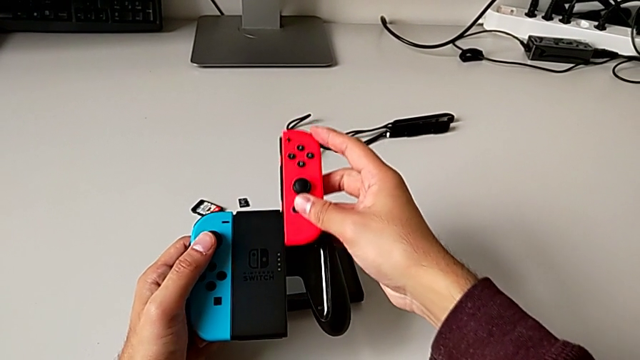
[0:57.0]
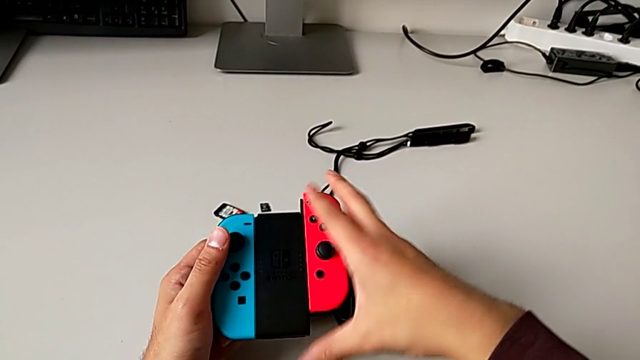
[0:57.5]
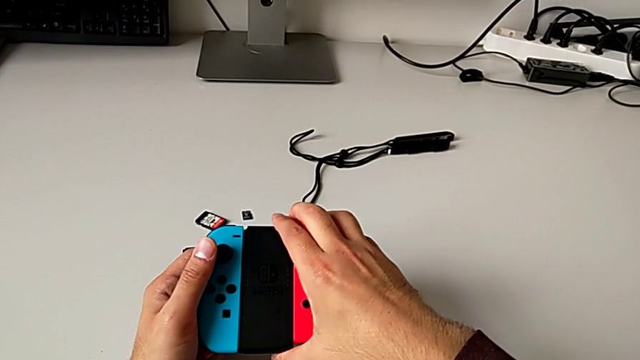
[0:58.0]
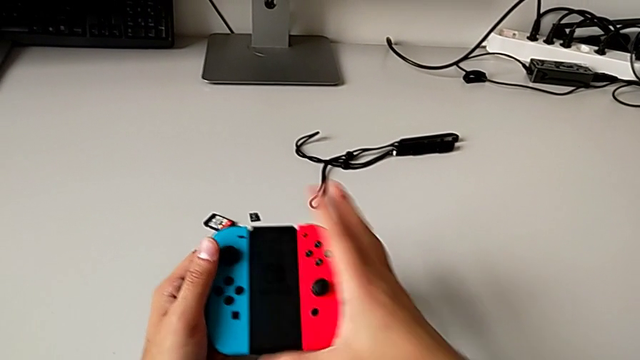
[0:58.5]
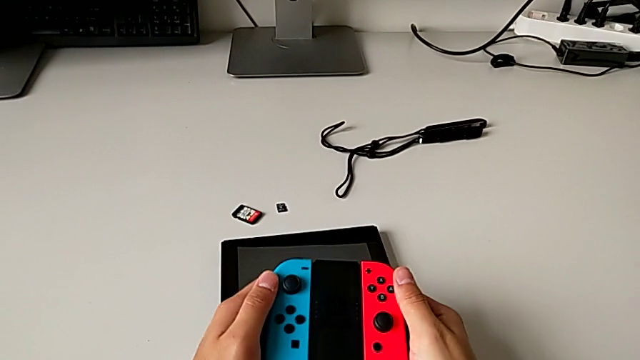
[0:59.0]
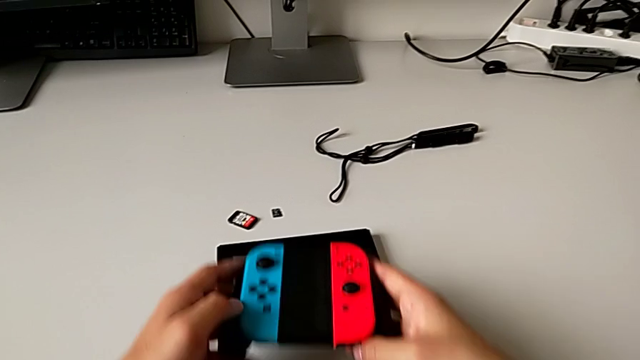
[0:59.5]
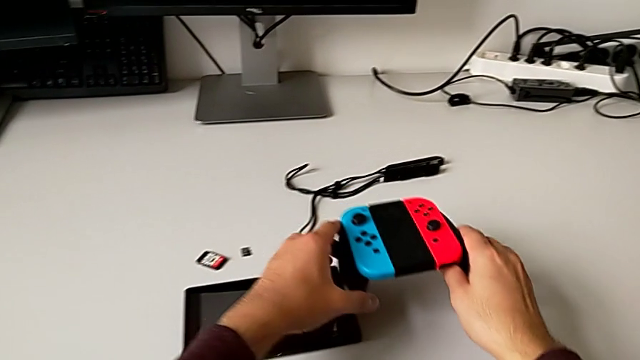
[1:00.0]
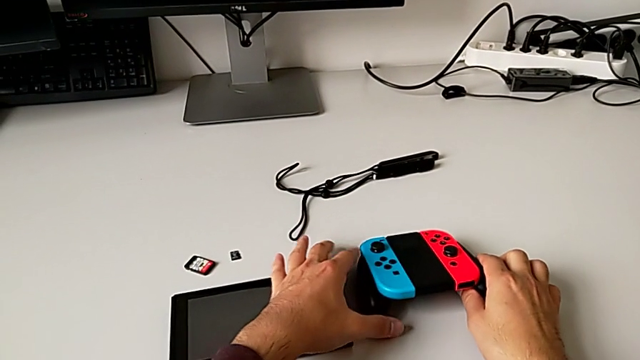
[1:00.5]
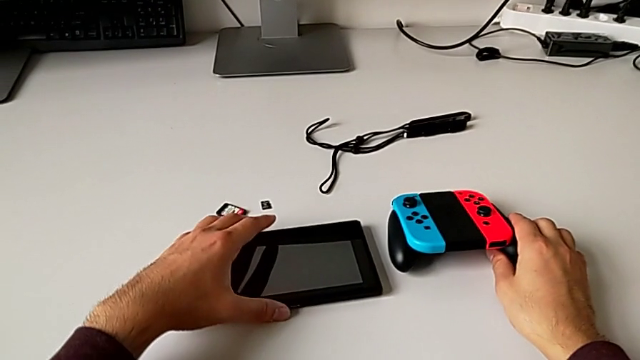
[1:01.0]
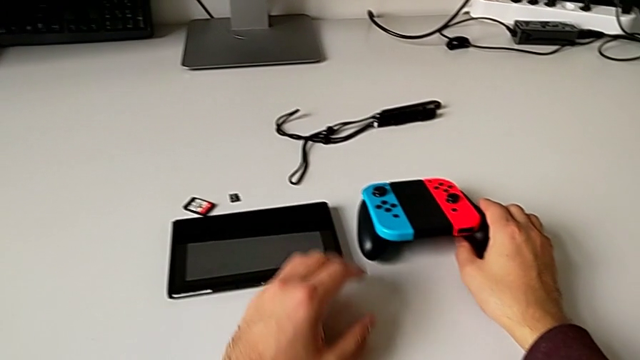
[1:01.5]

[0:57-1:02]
The camera wearer is assembling the blue and red Joy-Con controllers into the comfort grip. They insert the red Joy-Con controller and place the black handheld grip.

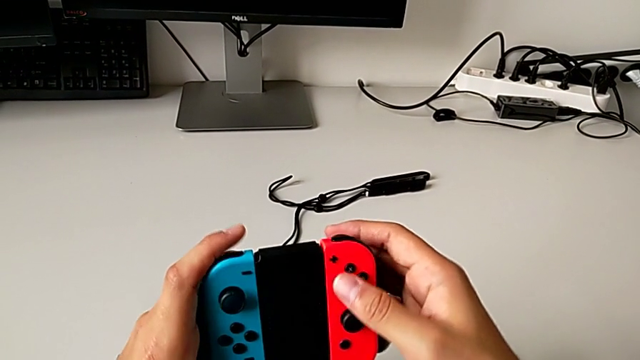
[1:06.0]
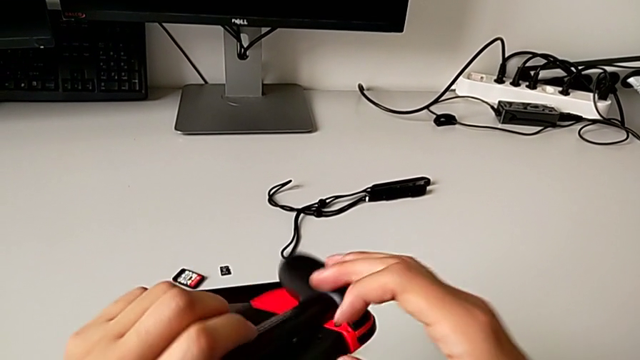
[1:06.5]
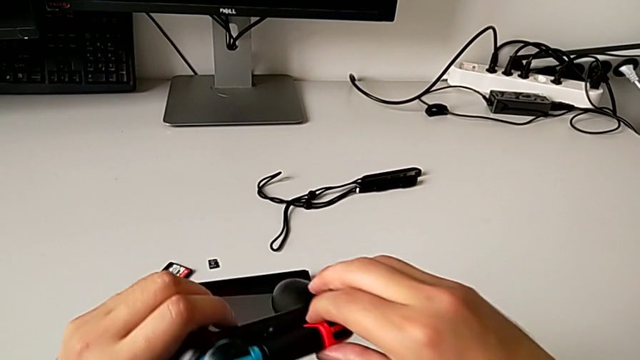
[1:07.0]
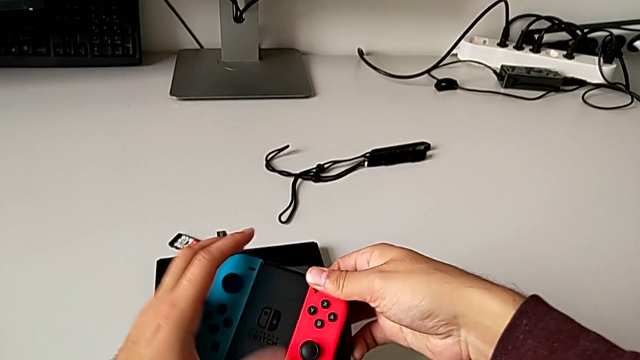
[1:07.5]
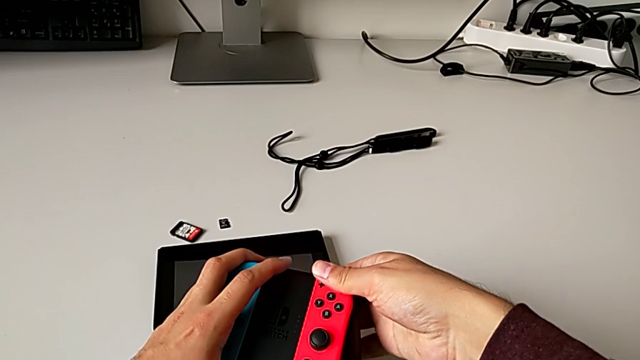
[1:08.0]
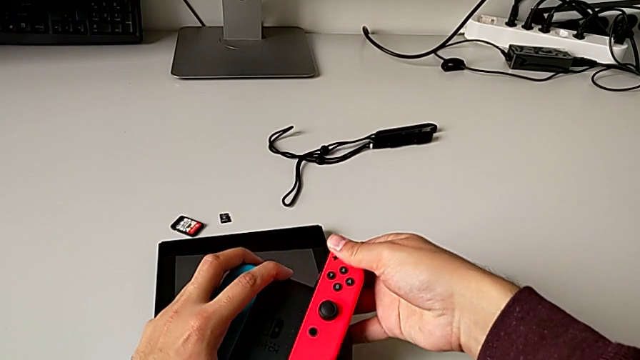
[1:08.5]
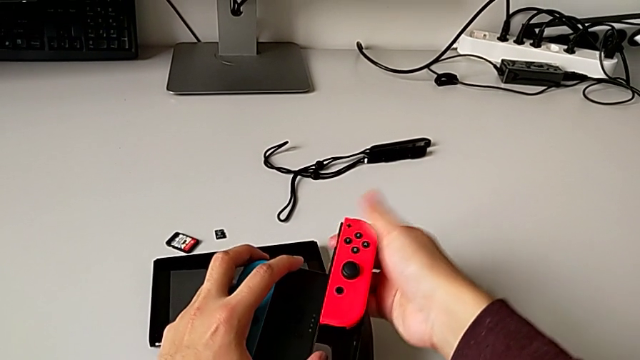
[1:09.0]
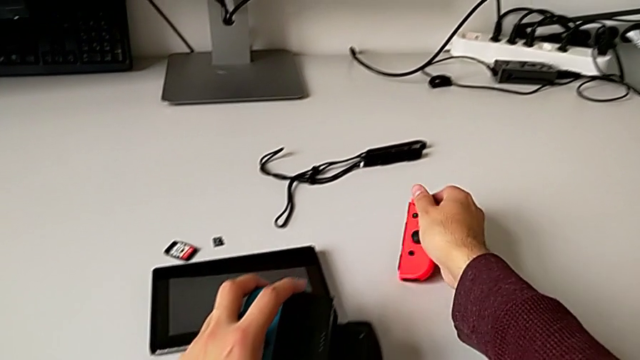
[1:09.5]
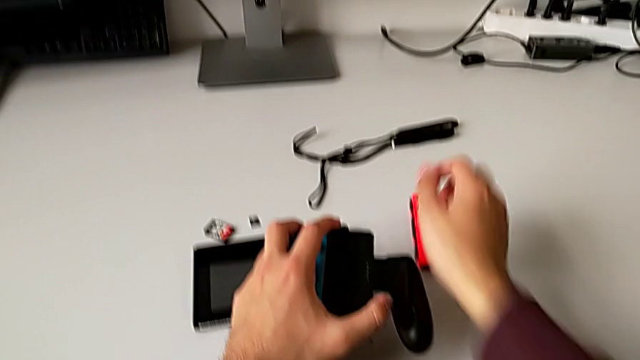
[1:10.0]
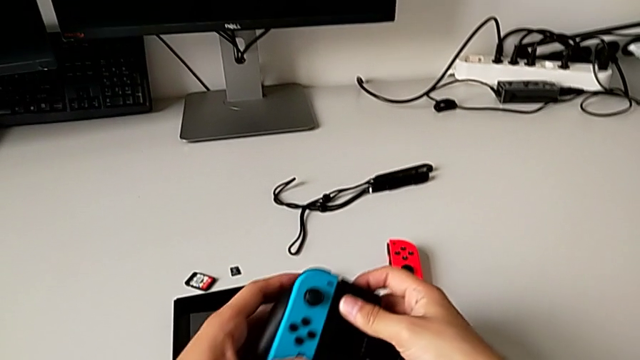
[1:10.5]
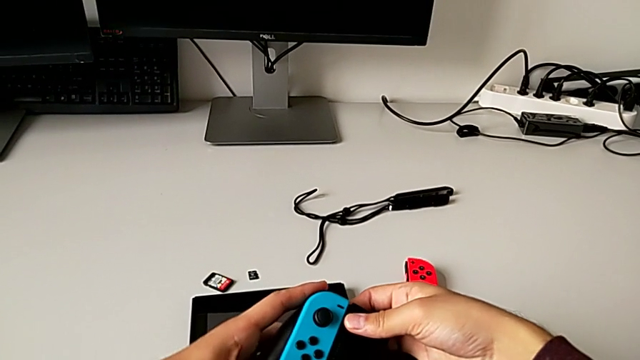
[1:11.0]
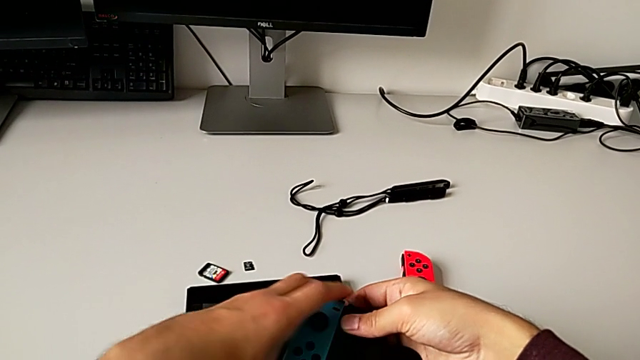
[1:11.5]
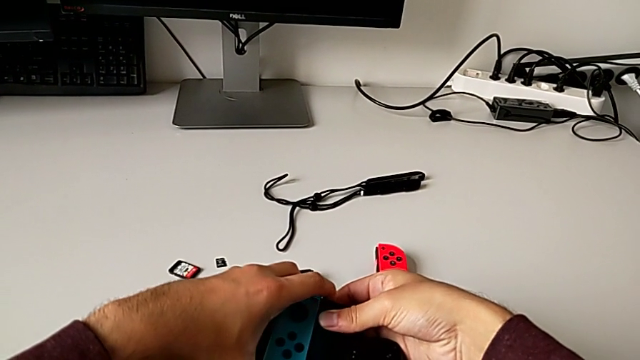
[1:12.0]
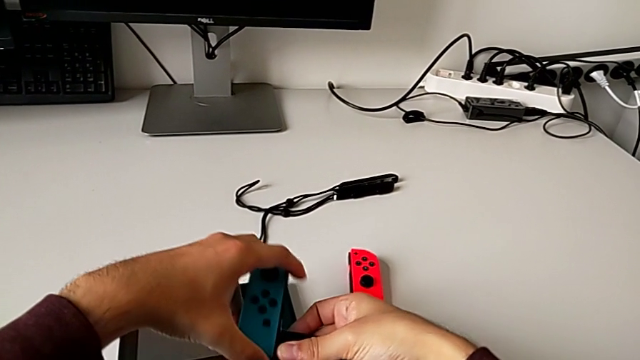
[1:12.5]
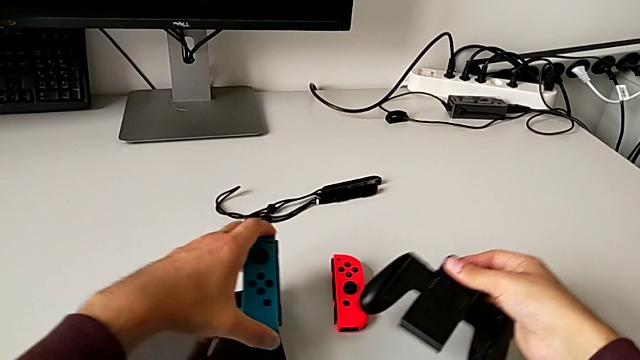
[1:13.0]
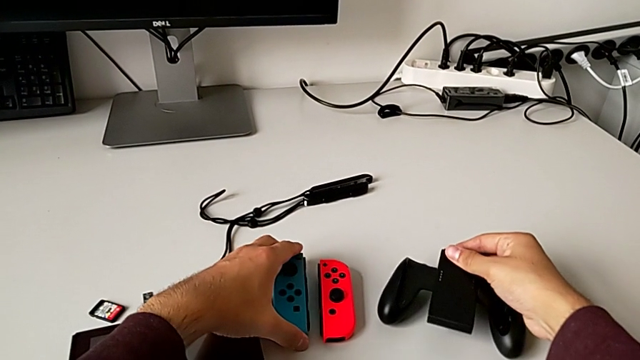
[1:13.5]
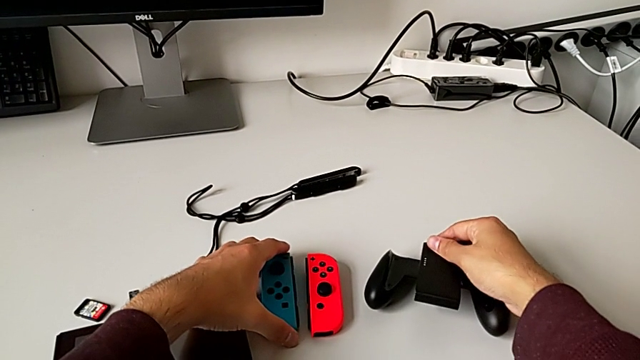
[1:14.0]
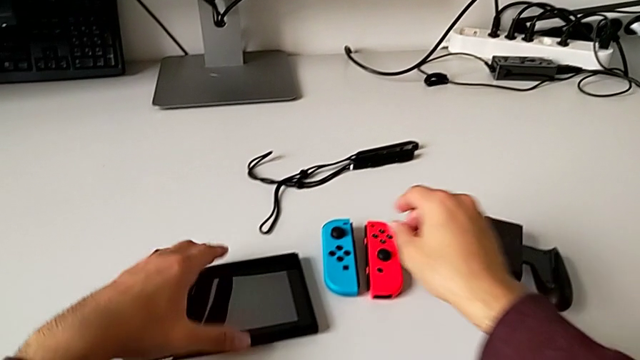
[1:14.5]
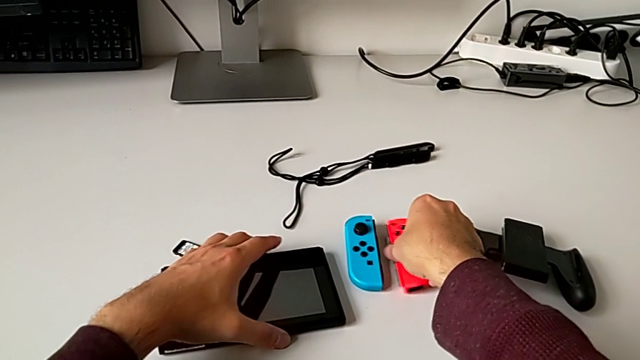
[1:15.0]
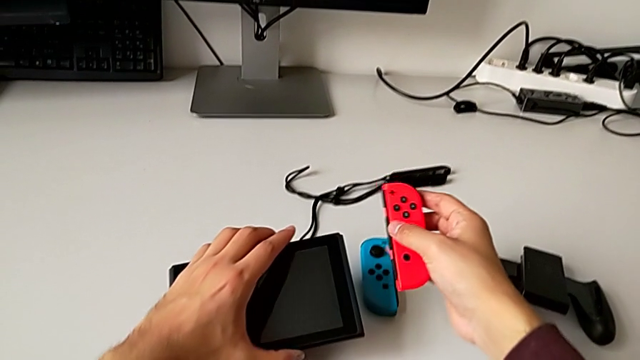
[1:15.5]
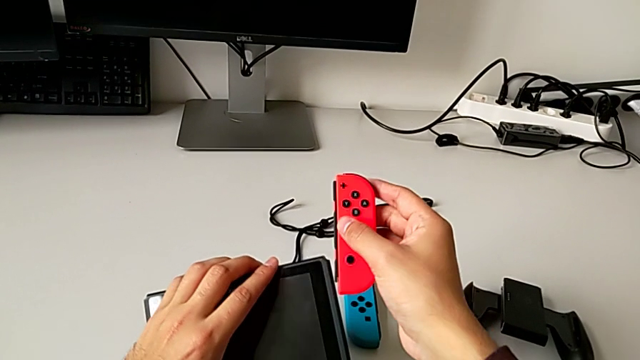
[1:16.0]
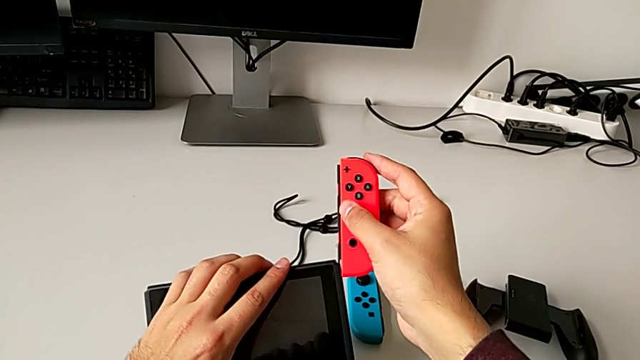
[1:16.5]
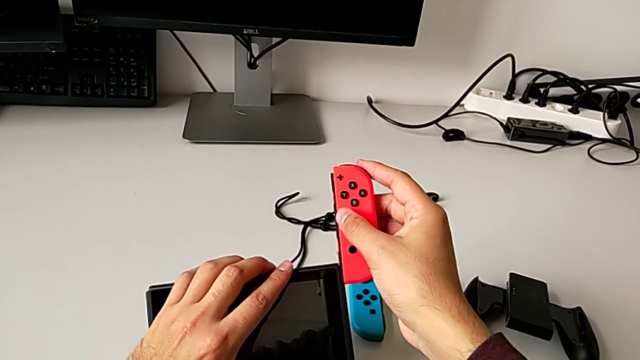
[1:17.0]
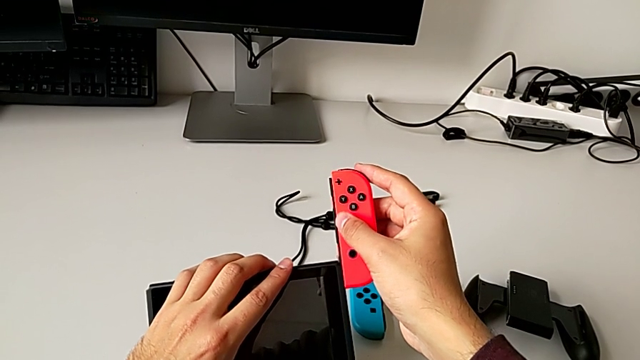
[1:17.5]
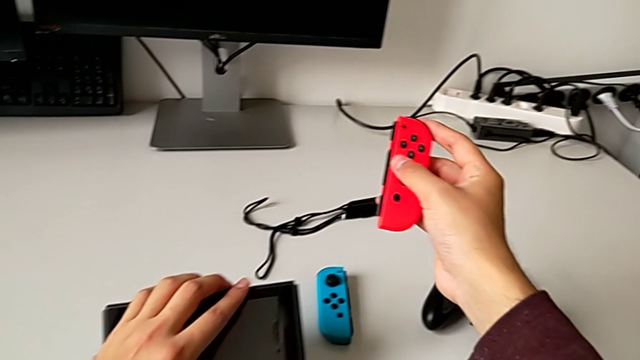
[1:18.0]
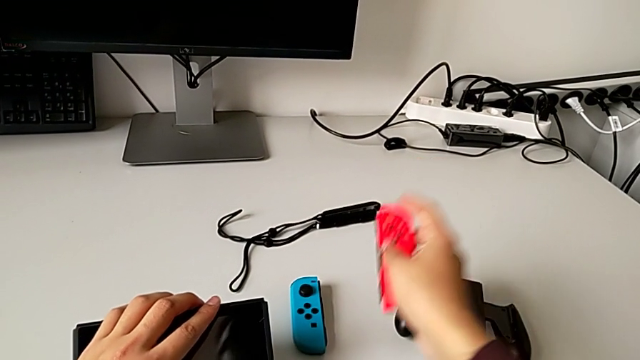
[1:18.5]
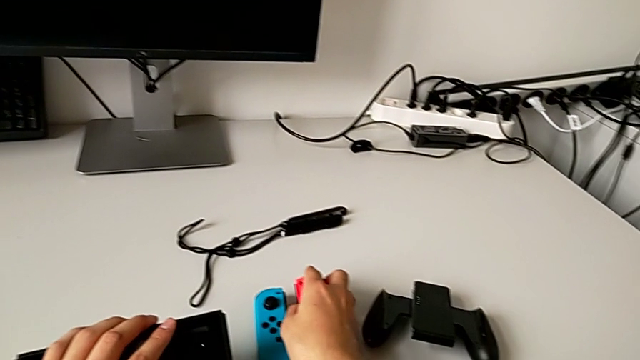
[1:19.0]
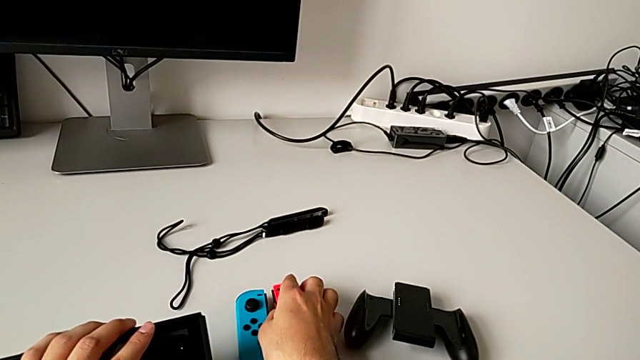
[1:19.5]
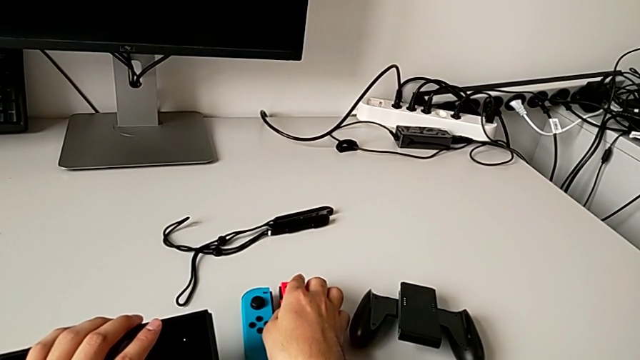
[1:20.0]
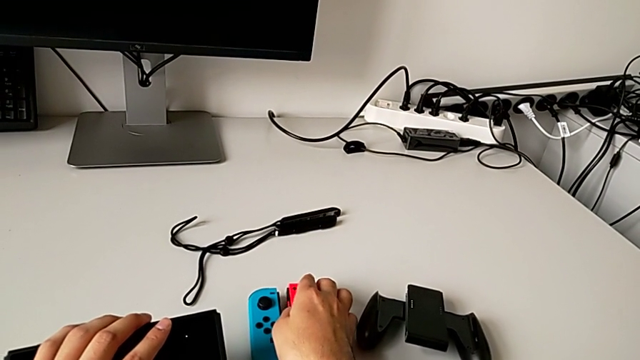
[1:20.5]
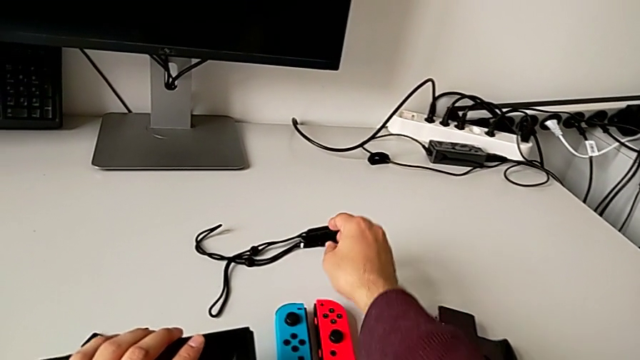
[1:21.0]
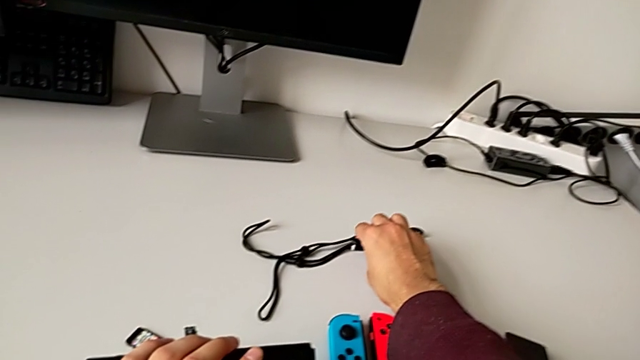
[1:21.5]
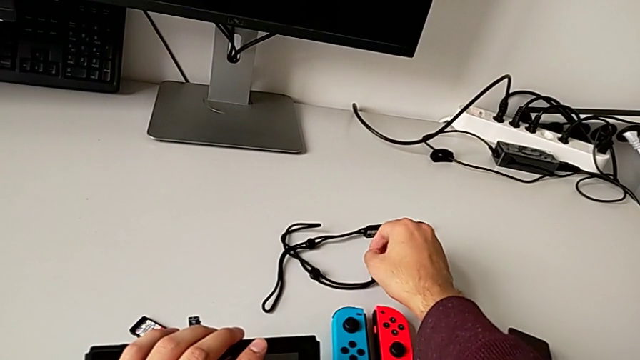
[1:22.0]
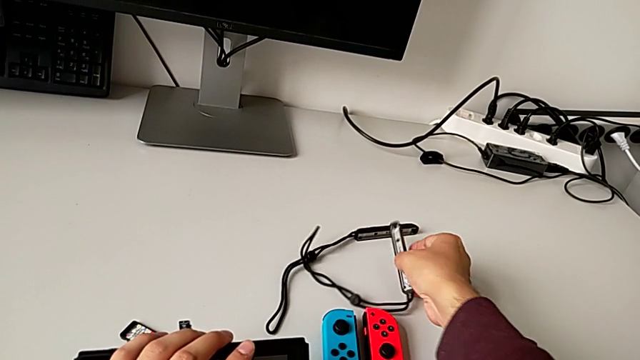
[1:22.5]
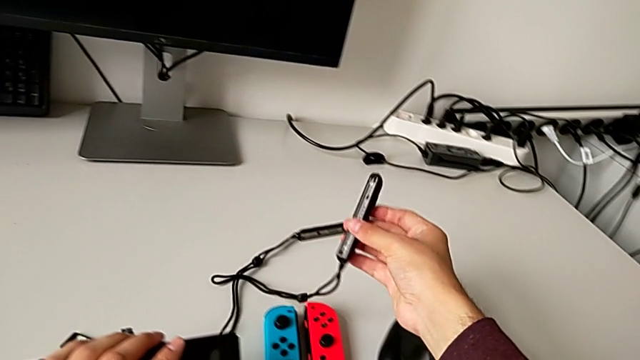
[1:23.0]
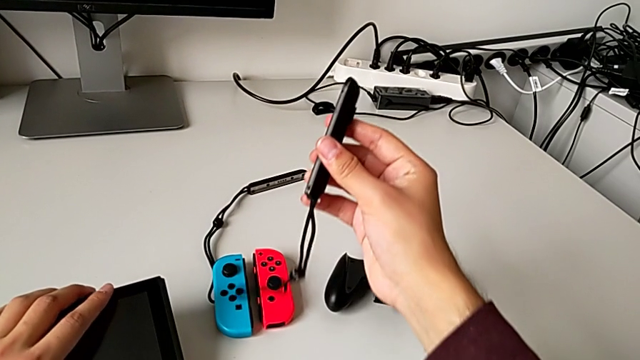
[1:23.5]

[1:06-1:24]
The camera wearer is assembling the blue Joy-Con controller into the Joy-Con strap. They push the black button, withdraw the red Joy-Con controller, place it, push the black button, withdraw the blue Joy-Con controller, place it, wrongly grab and insert the red Joy-Con controller, place it and grab the black Joy-Con strap.
